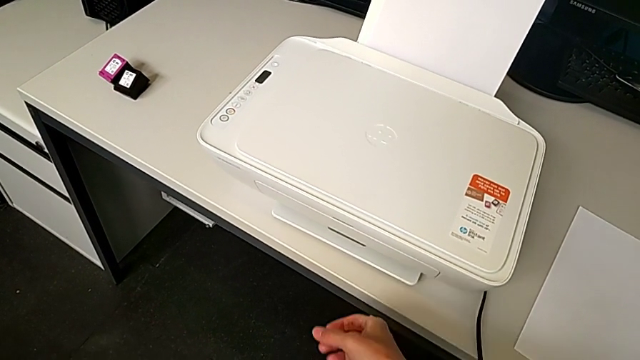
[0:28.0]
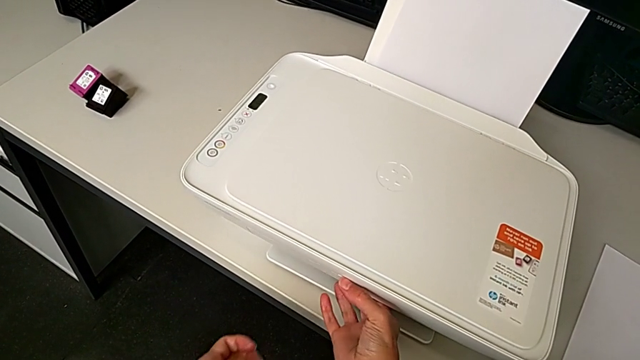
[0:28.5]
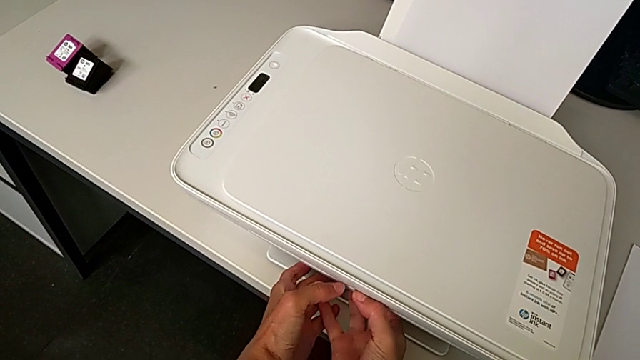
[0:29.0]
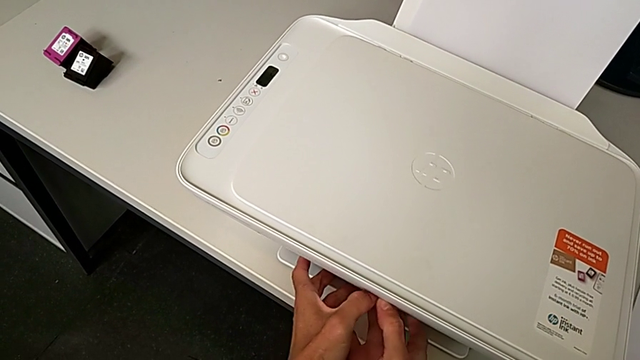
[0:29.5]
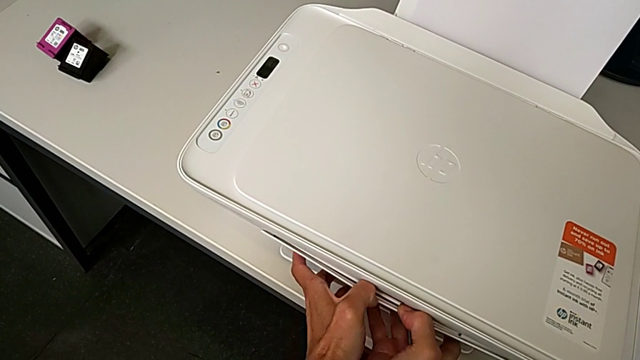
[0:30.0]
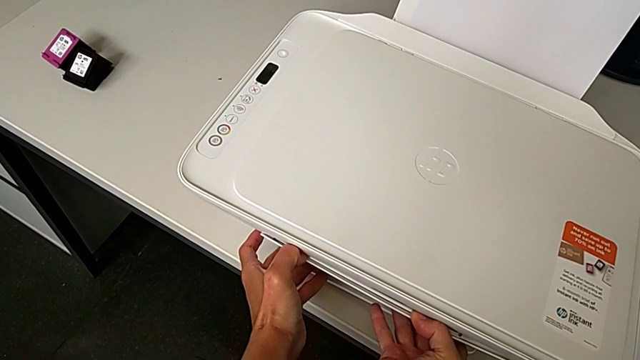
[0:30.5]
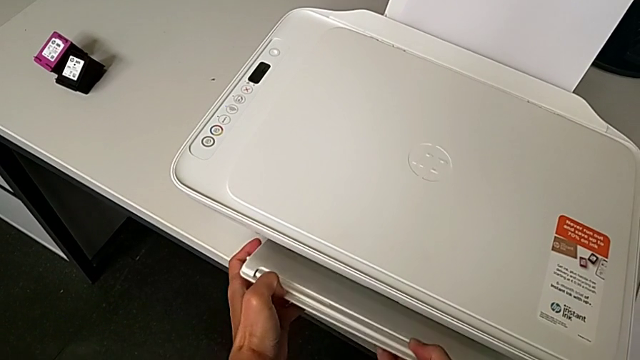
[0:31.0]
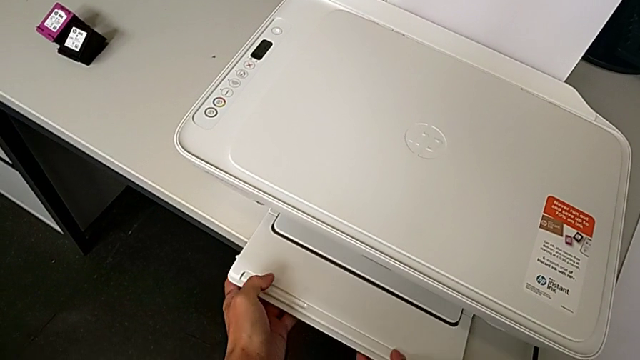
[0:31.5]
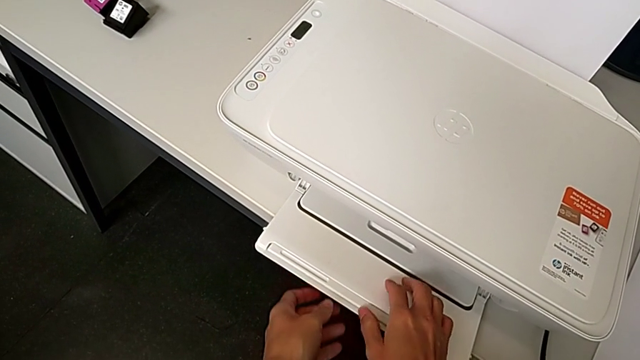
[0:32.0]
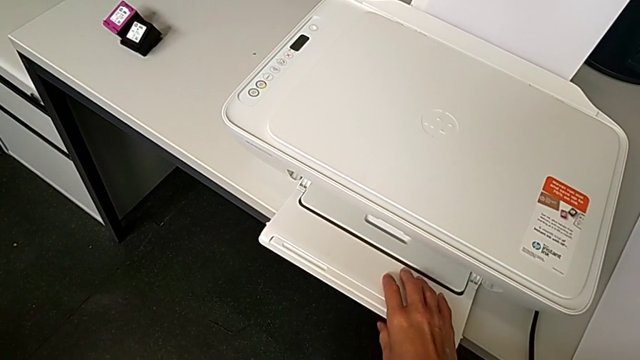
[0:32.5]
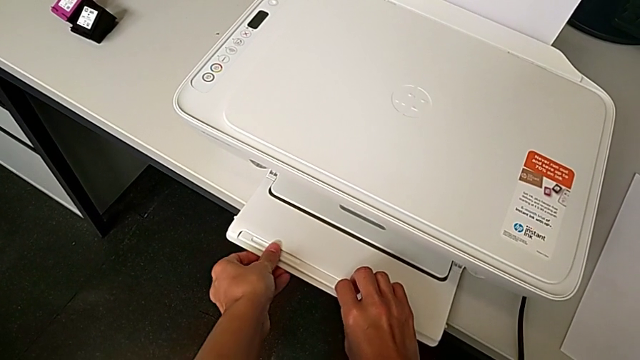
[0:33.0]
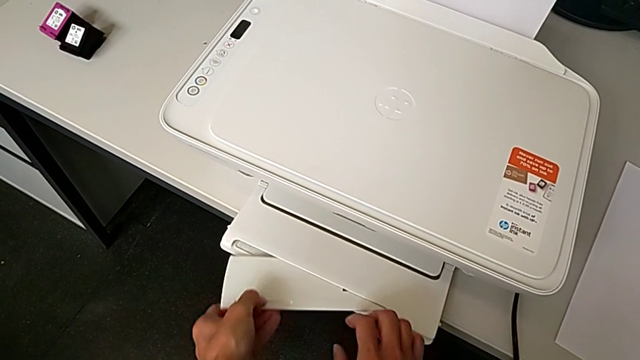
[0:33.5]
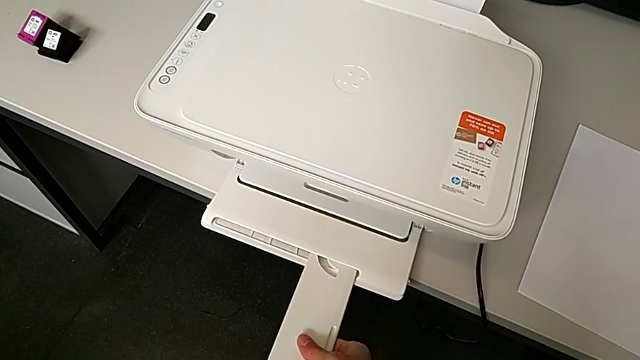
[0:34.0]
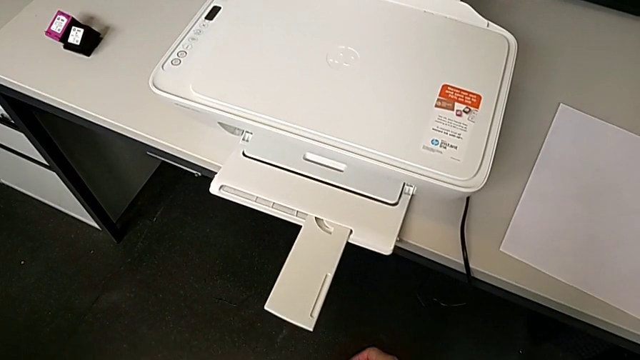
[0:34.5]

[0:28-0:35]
The camera wearer opens the tray extension. They grab the paper tray, open it, grab the extending paper tray and open it.

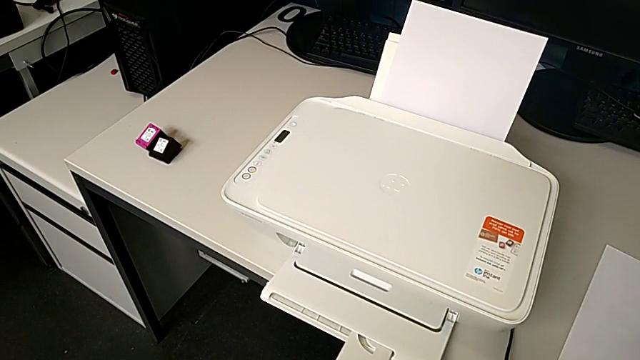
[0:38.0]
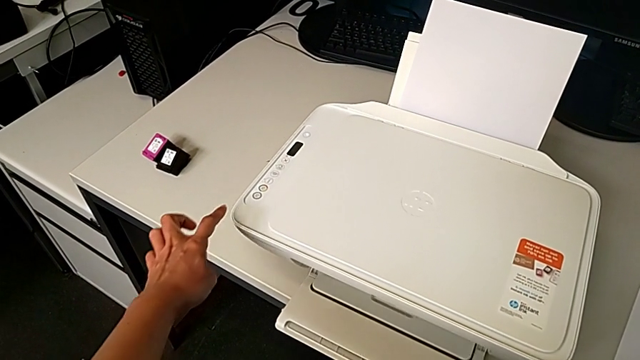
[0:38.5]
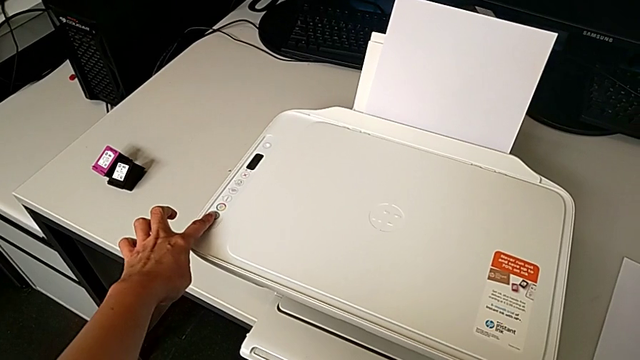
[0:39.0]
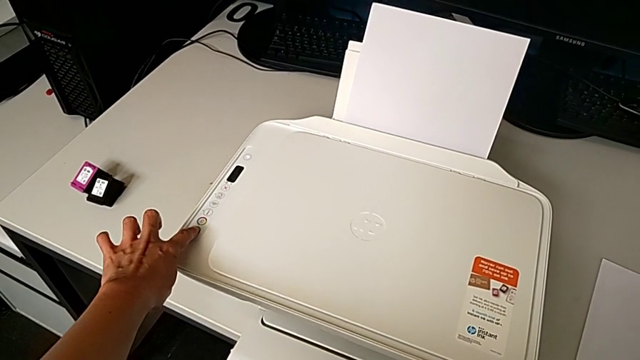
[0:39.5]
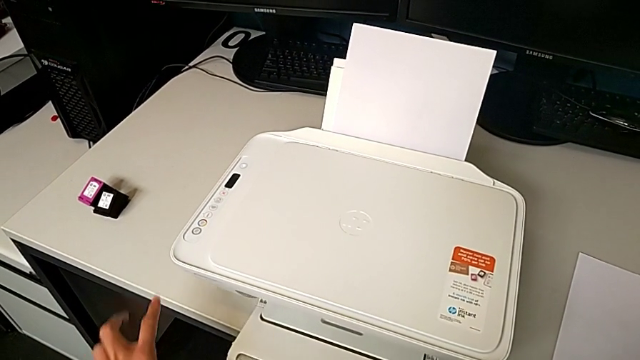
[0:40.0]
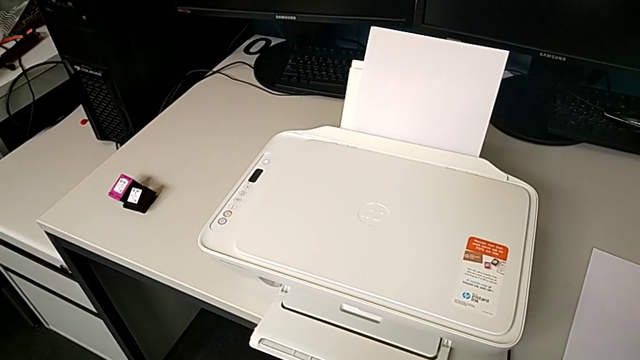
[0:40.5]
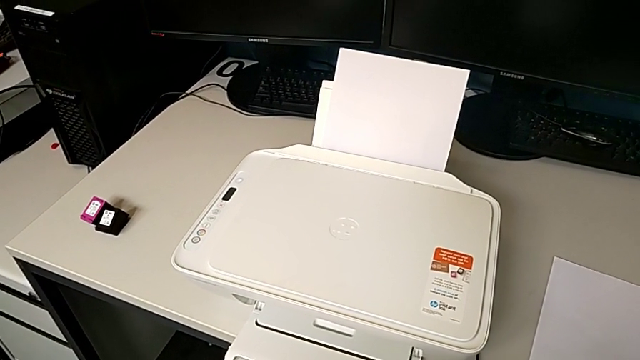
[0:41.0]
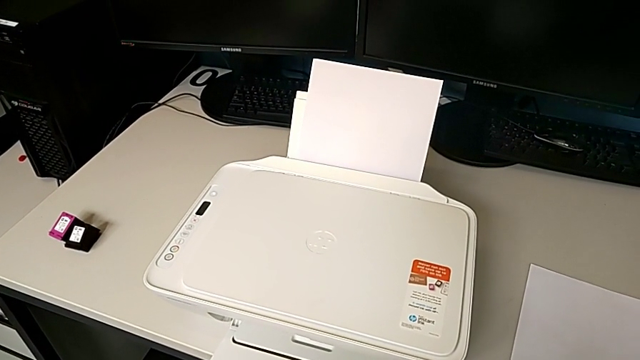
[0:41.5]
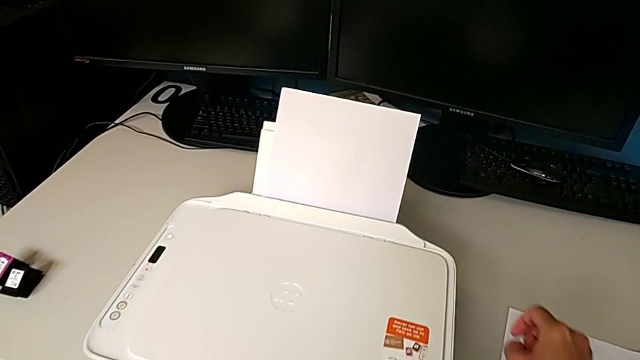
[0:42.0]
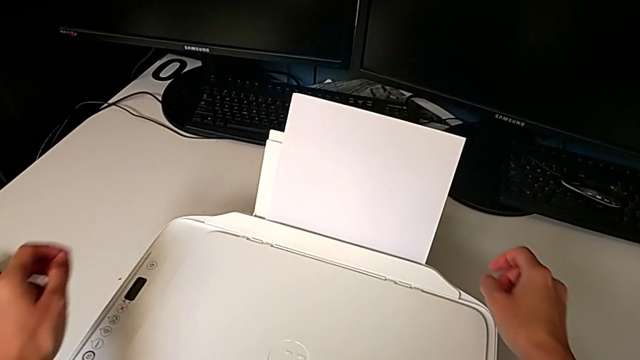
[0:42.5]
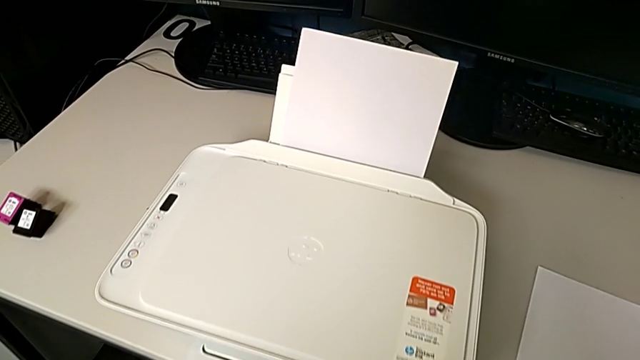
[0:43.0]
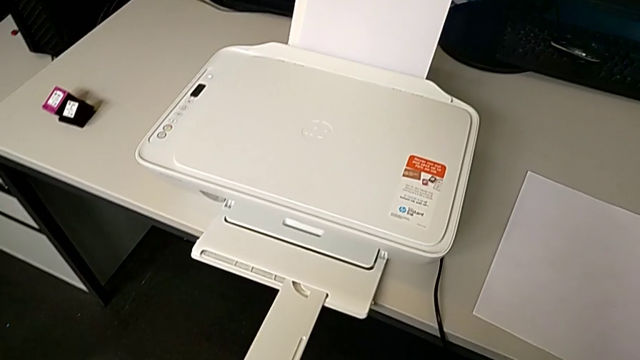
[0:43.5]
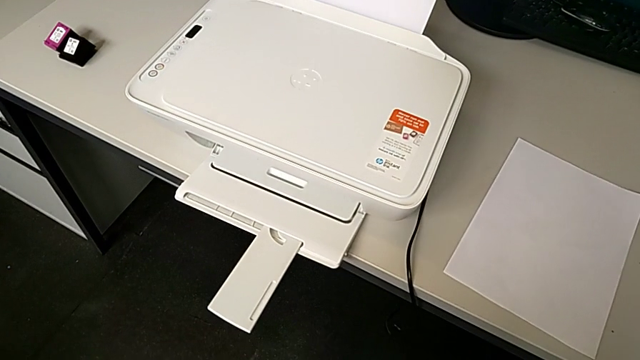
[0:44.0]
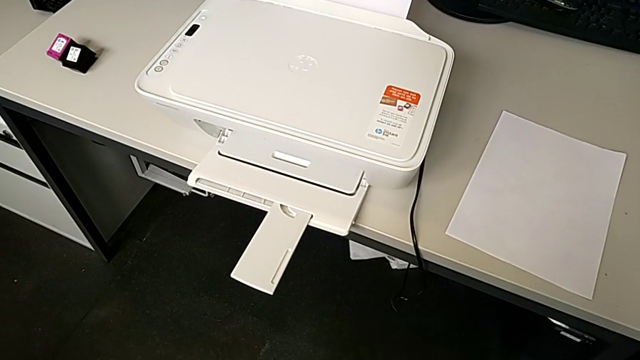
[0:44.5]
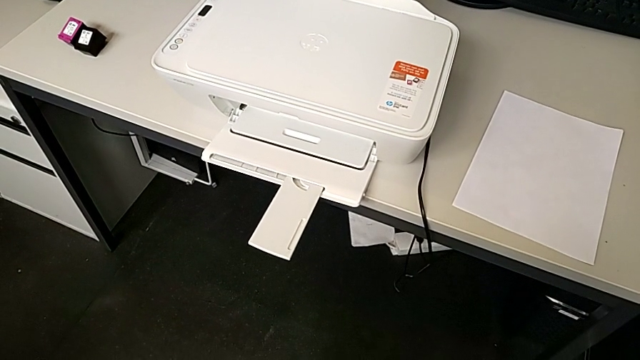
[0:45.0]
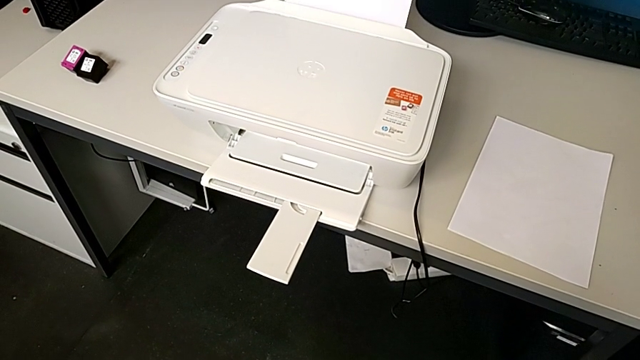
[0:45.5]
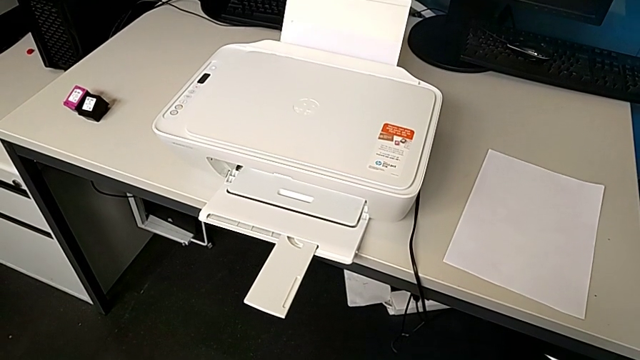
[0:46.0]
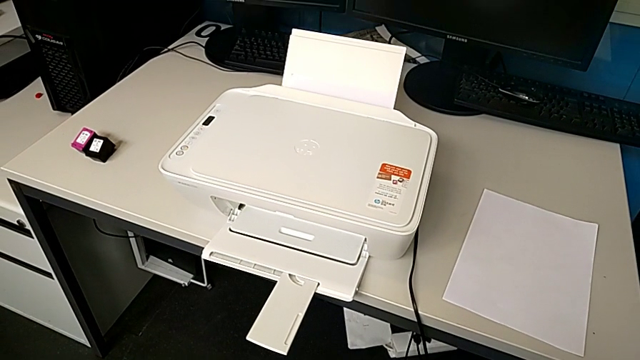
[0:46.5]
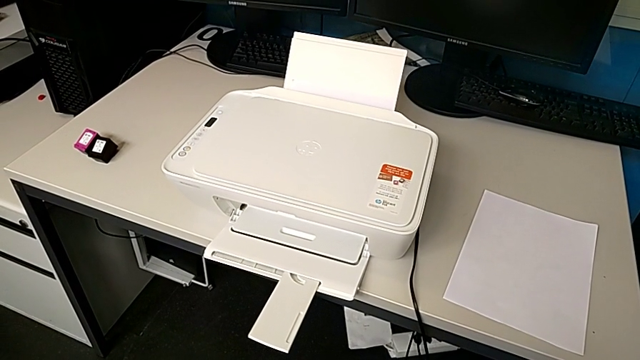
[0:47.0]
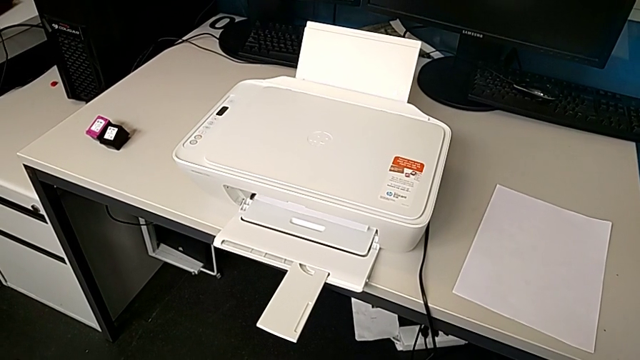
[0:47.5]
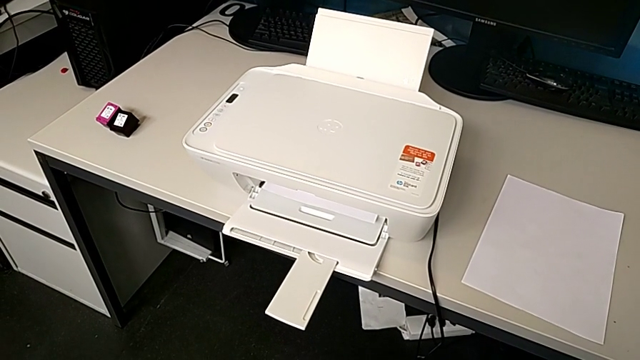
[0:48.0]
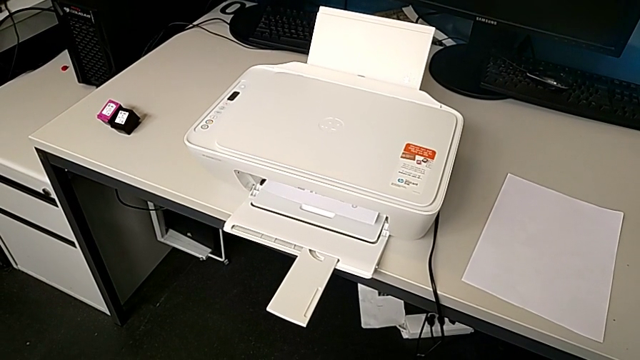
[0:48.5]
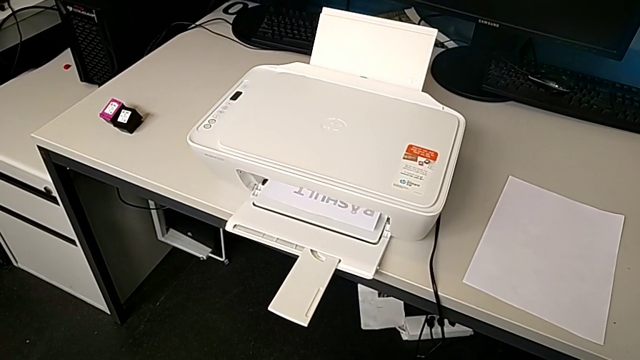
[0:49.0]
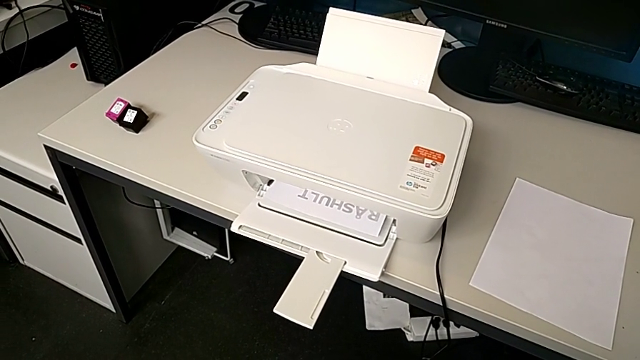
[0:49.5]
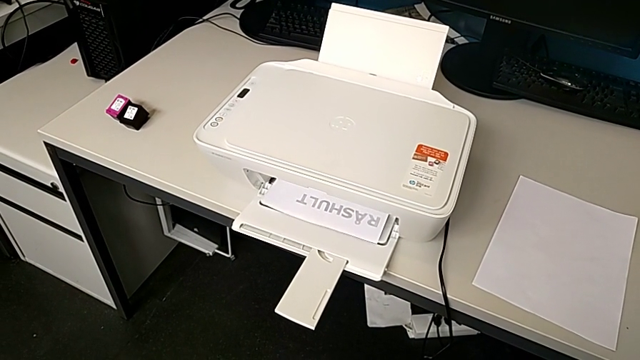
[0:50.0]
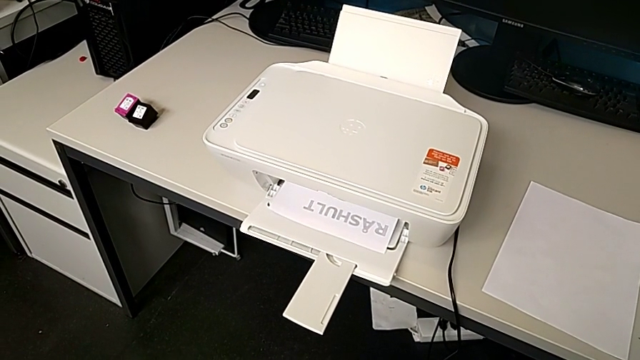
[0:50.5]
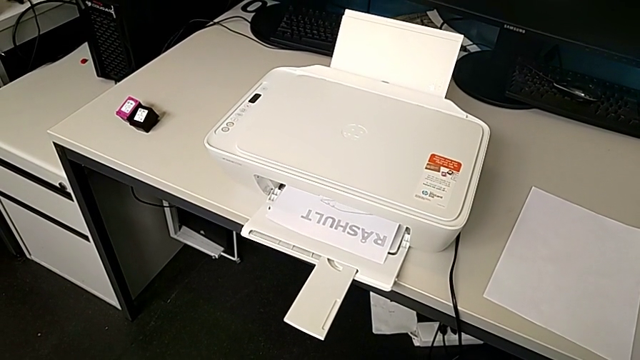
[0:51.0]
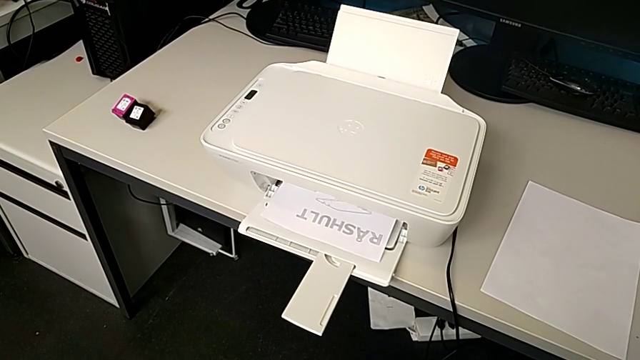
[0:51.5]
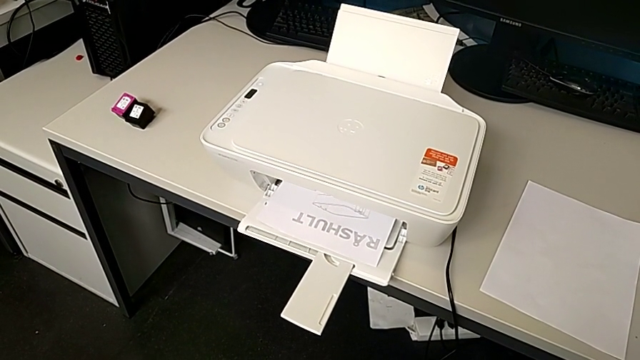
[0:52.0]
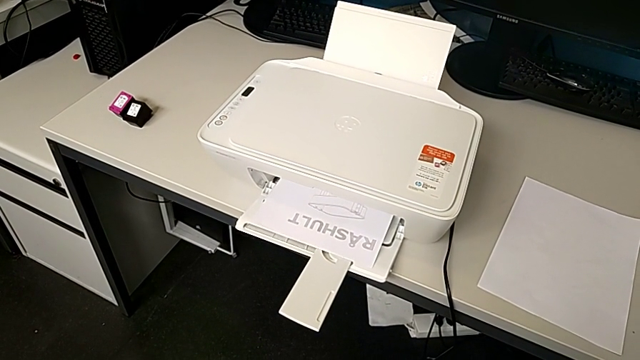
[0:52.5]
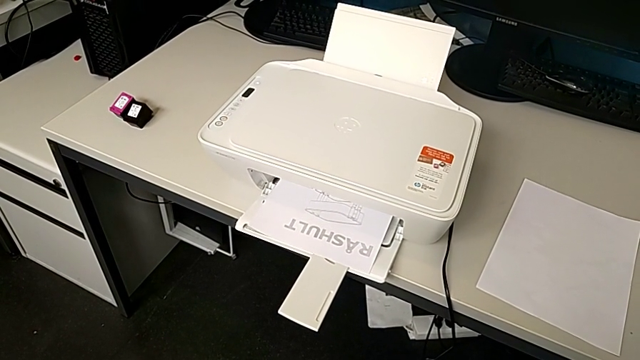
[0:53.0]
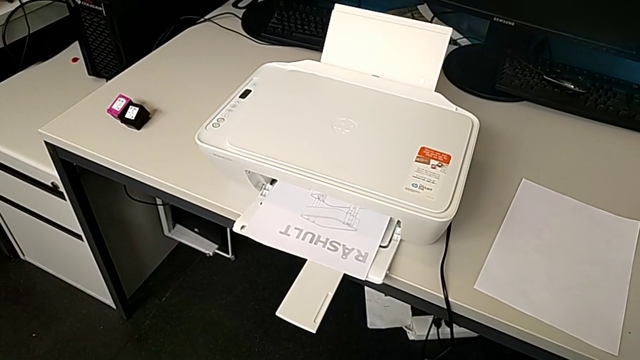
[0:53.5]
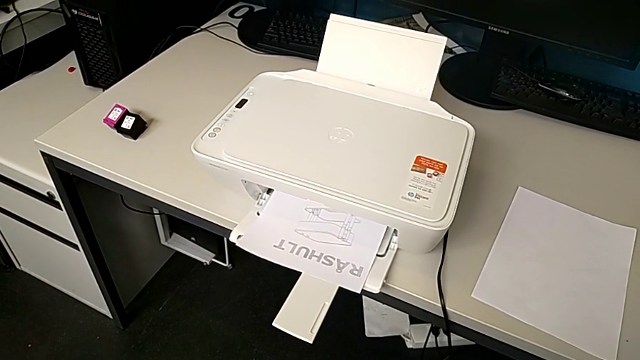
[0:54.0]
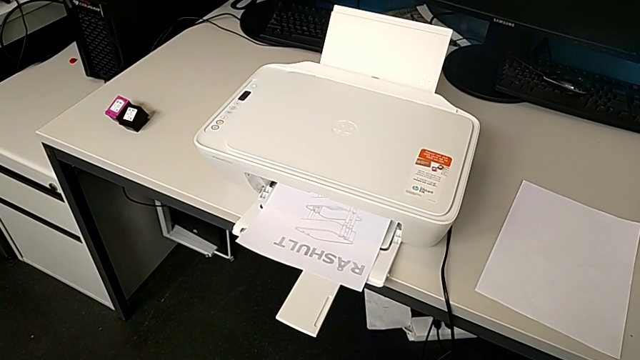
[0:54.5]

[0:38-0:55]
The camera wearer is copying. They press the button twice.
